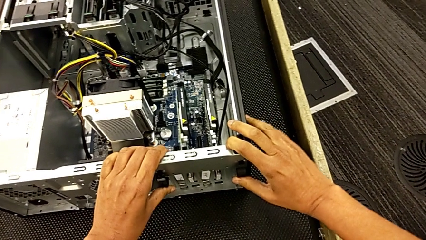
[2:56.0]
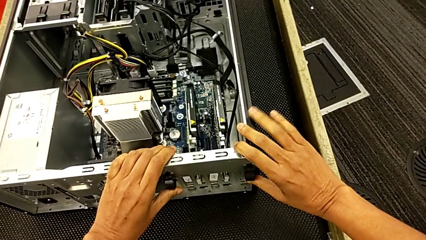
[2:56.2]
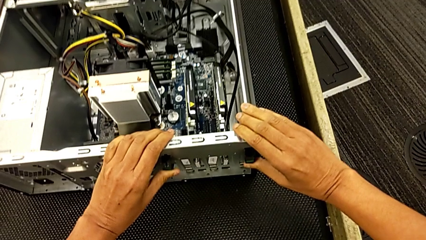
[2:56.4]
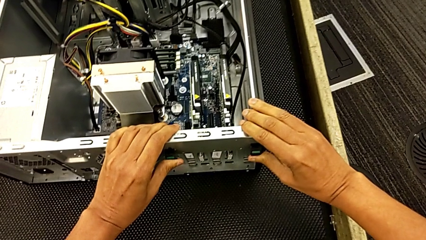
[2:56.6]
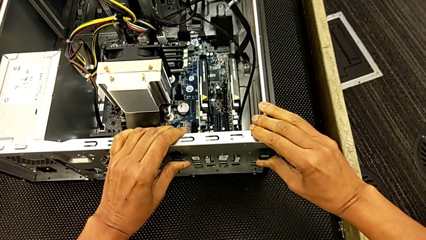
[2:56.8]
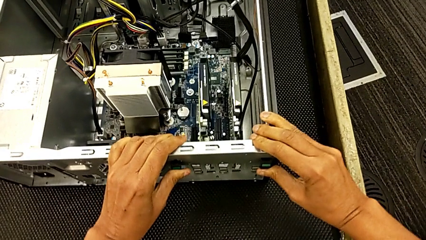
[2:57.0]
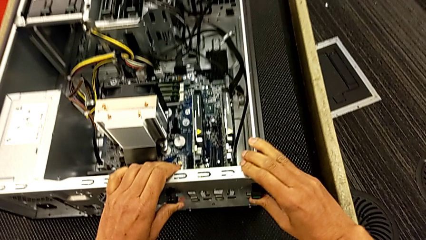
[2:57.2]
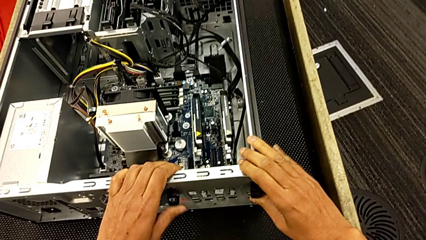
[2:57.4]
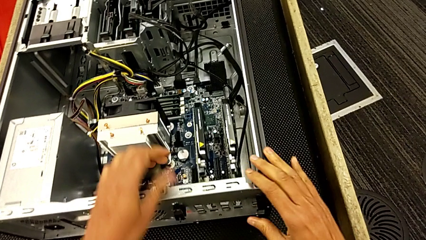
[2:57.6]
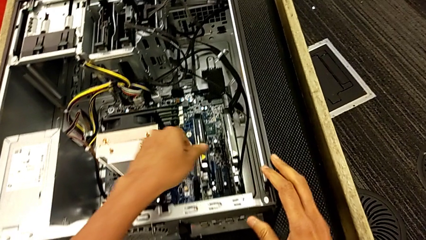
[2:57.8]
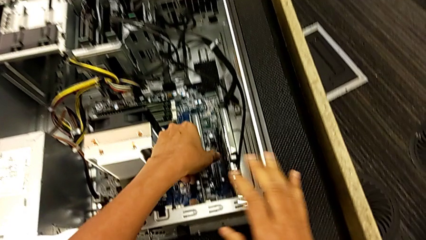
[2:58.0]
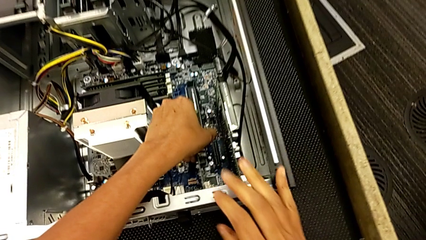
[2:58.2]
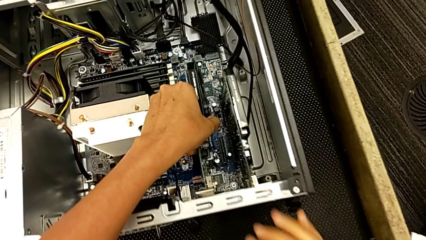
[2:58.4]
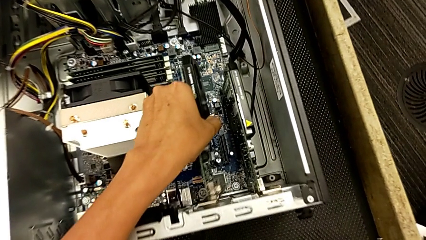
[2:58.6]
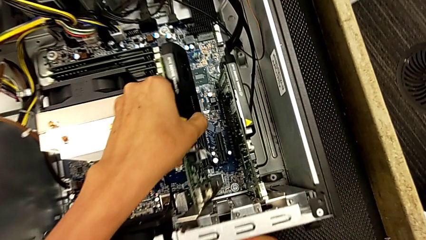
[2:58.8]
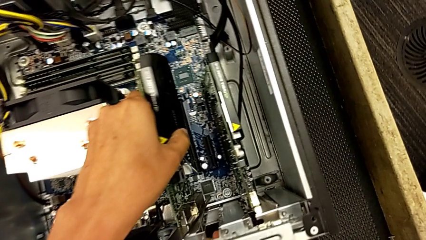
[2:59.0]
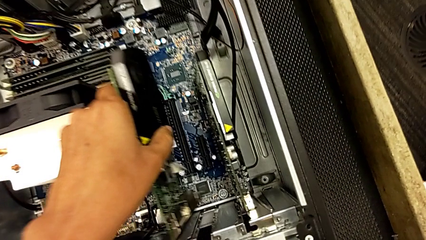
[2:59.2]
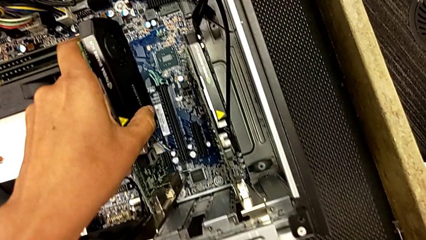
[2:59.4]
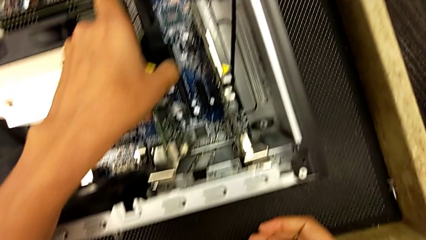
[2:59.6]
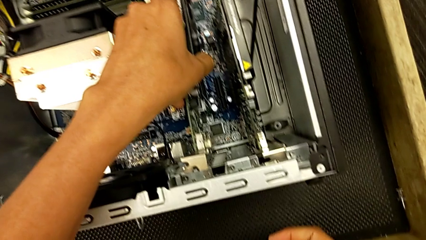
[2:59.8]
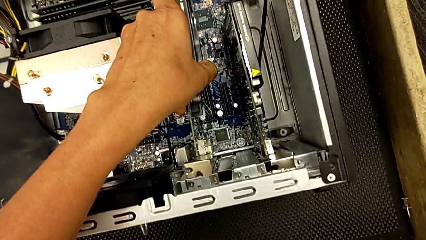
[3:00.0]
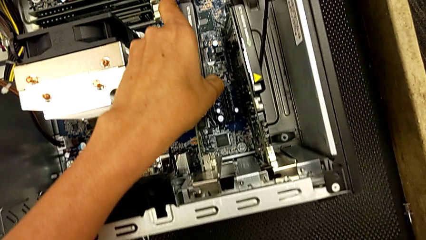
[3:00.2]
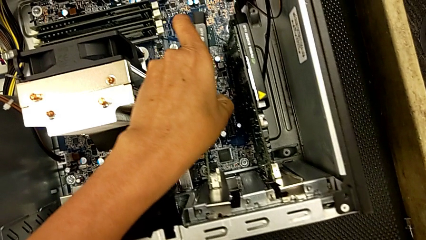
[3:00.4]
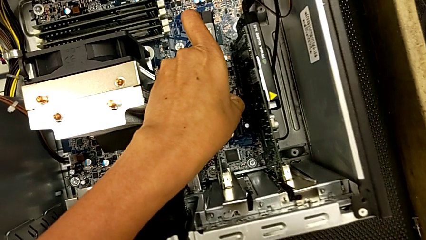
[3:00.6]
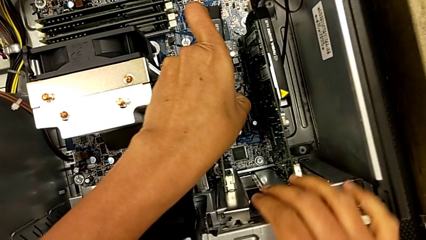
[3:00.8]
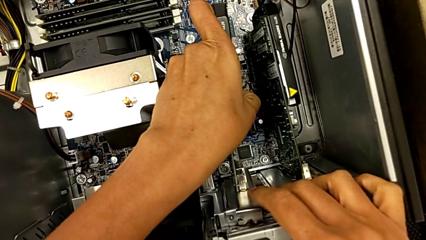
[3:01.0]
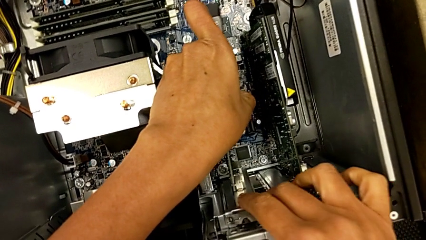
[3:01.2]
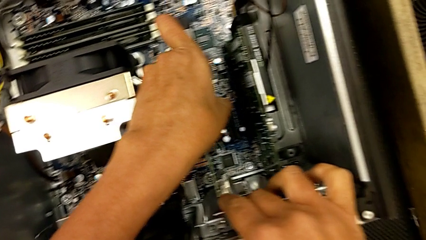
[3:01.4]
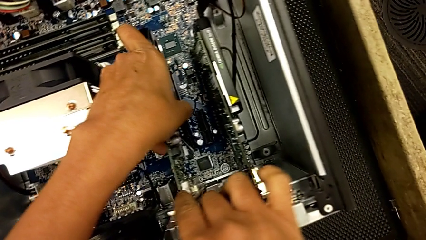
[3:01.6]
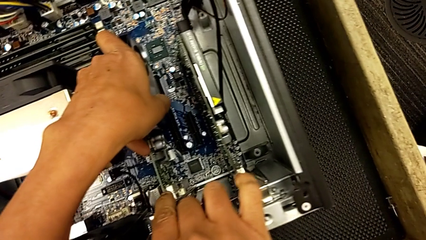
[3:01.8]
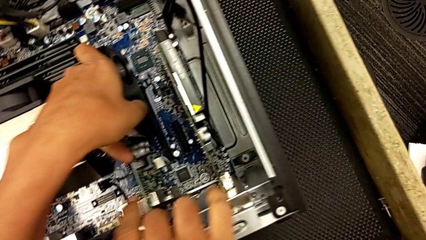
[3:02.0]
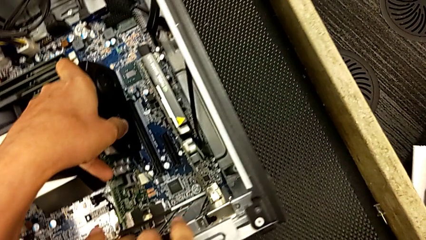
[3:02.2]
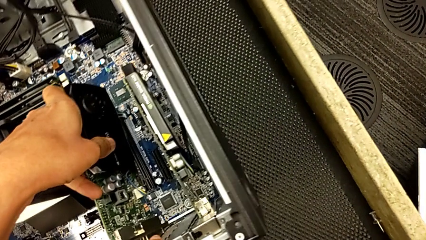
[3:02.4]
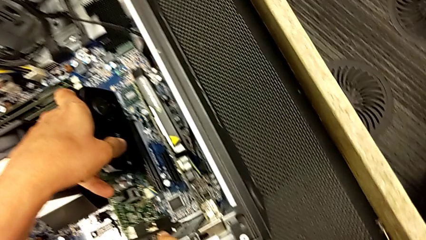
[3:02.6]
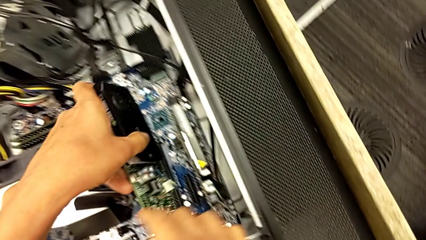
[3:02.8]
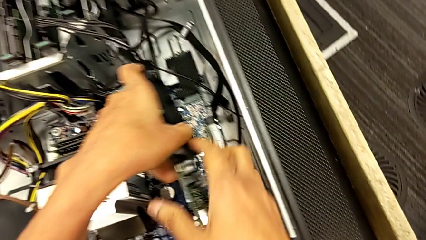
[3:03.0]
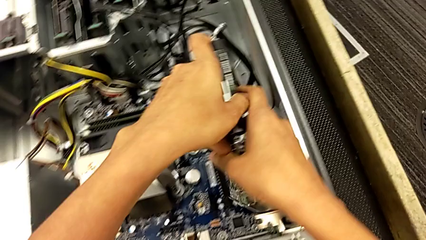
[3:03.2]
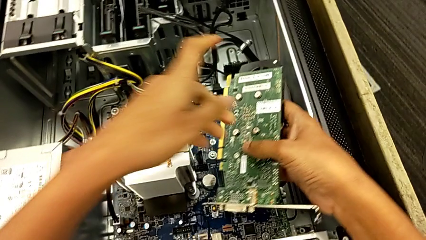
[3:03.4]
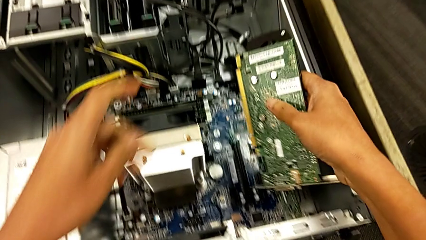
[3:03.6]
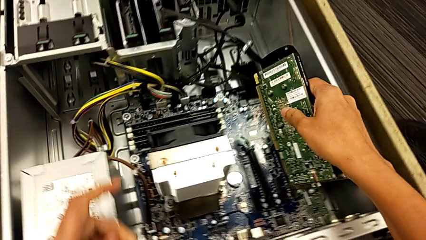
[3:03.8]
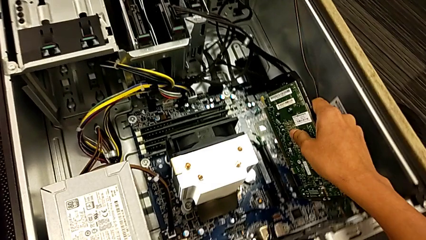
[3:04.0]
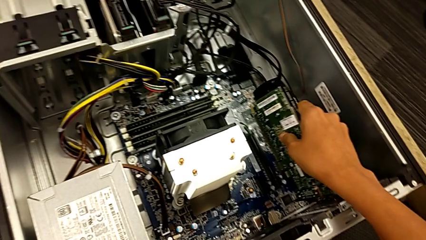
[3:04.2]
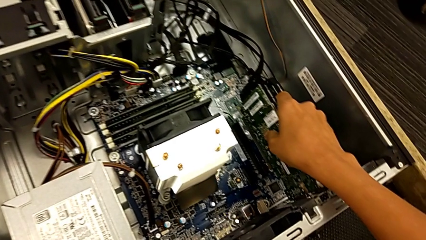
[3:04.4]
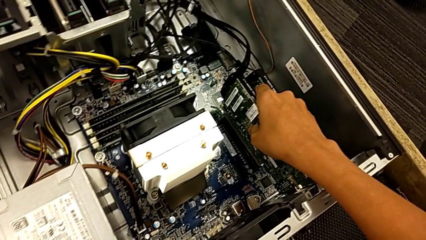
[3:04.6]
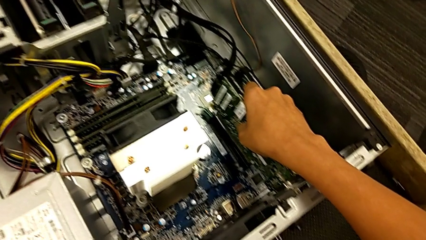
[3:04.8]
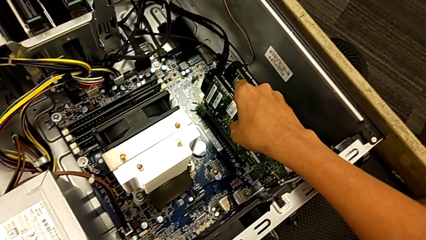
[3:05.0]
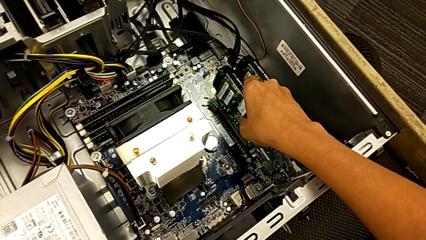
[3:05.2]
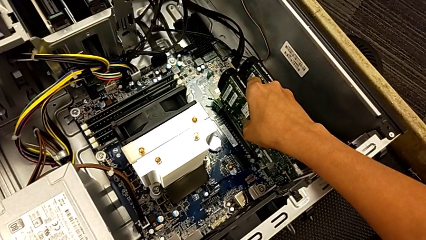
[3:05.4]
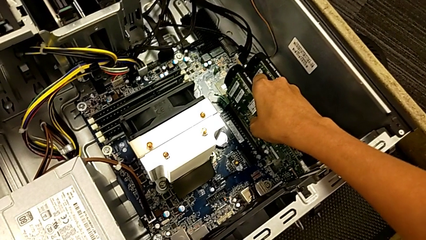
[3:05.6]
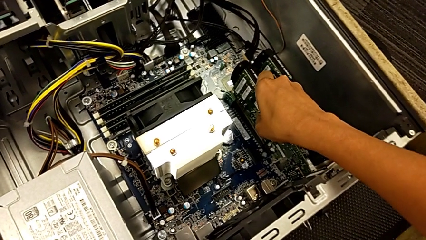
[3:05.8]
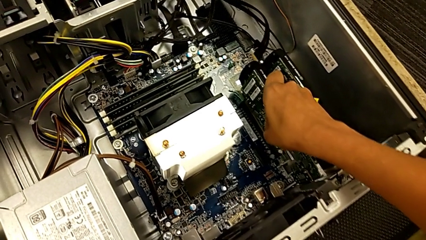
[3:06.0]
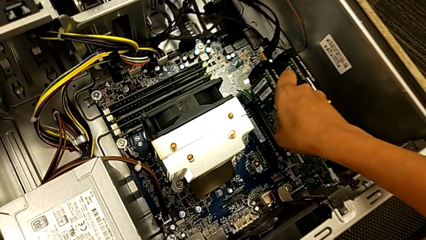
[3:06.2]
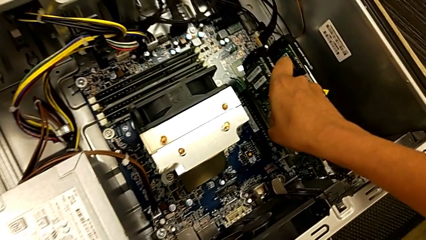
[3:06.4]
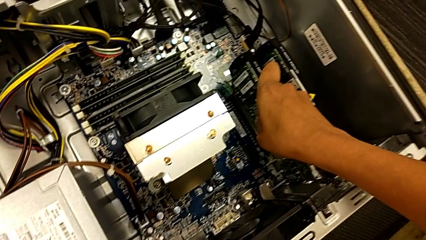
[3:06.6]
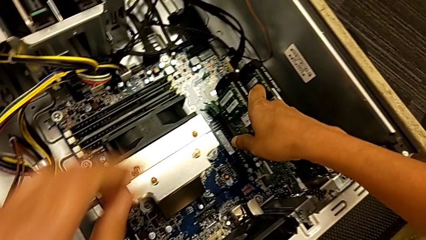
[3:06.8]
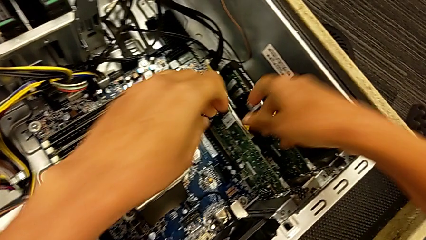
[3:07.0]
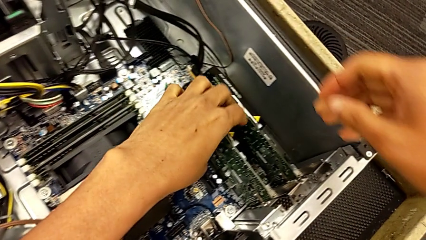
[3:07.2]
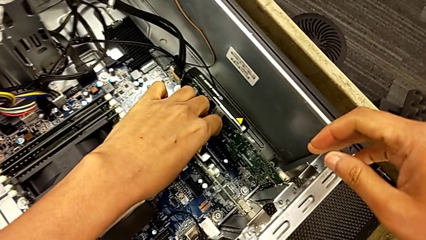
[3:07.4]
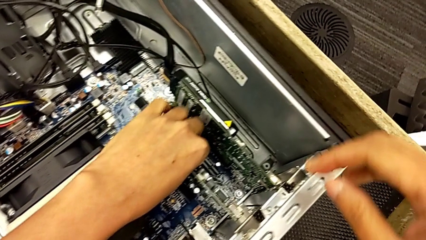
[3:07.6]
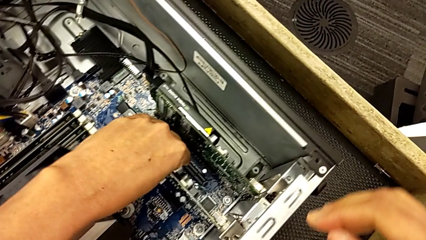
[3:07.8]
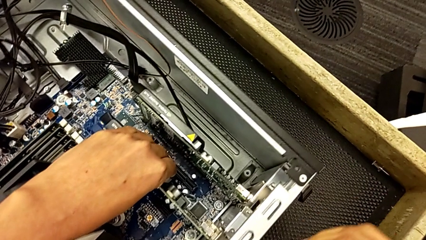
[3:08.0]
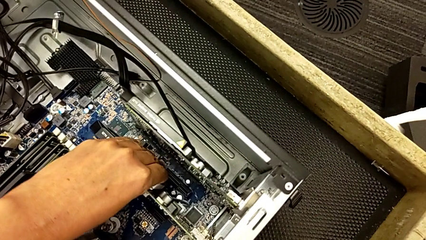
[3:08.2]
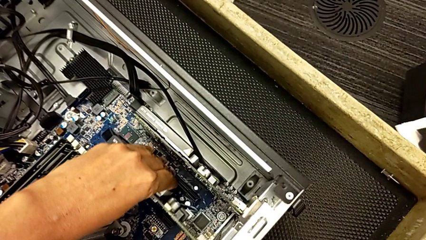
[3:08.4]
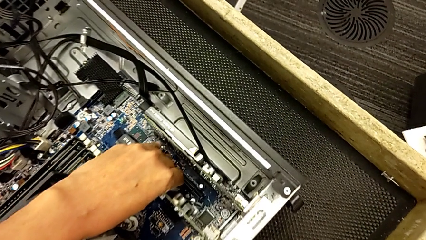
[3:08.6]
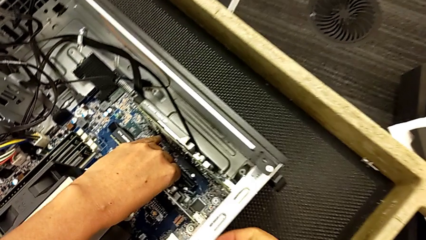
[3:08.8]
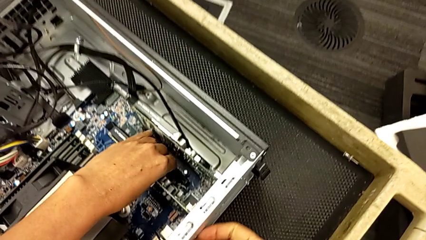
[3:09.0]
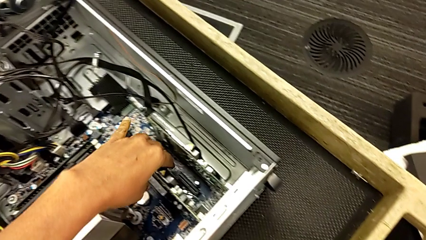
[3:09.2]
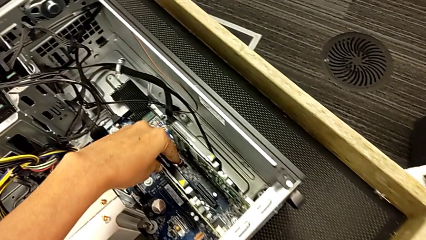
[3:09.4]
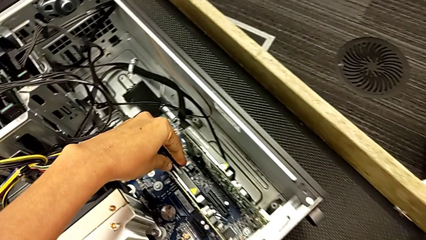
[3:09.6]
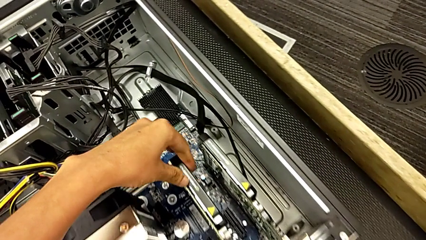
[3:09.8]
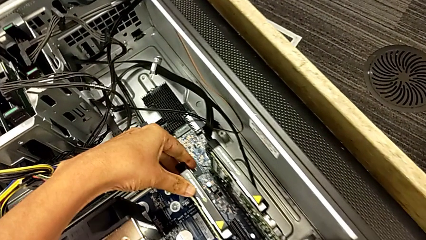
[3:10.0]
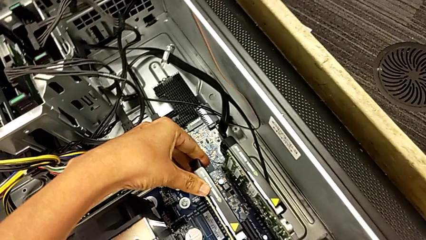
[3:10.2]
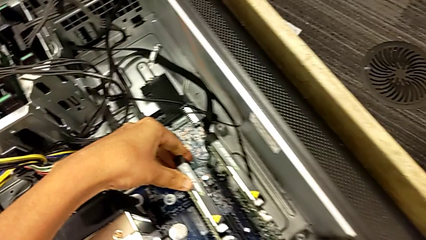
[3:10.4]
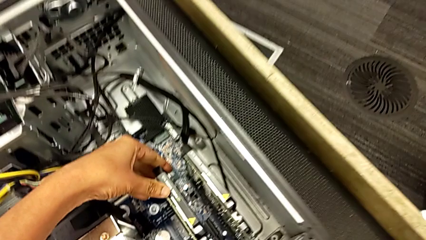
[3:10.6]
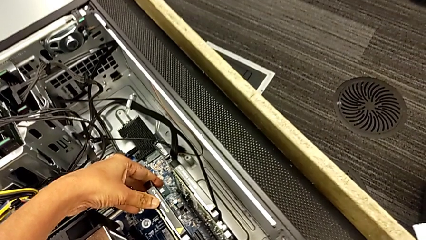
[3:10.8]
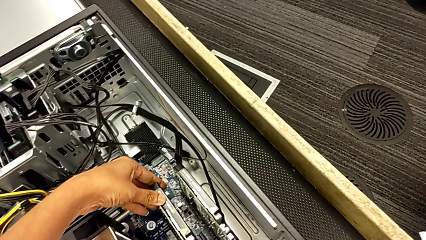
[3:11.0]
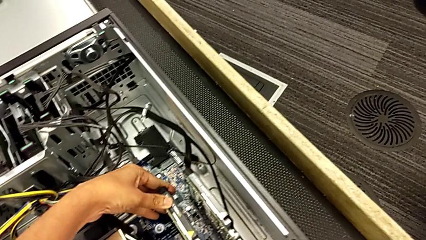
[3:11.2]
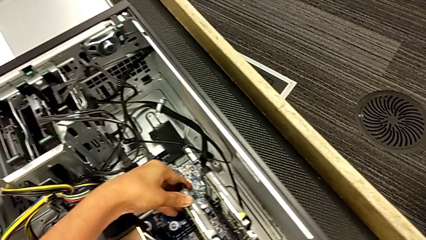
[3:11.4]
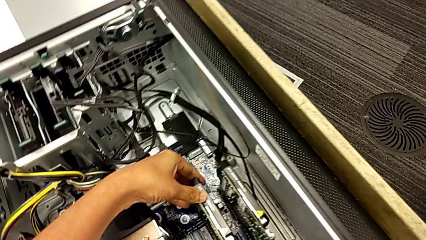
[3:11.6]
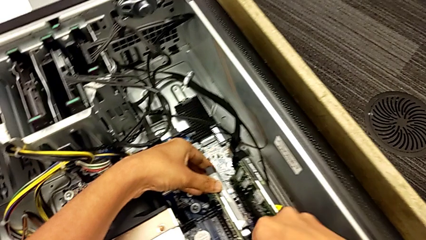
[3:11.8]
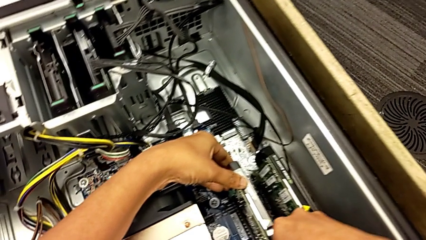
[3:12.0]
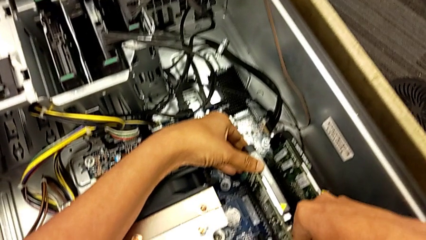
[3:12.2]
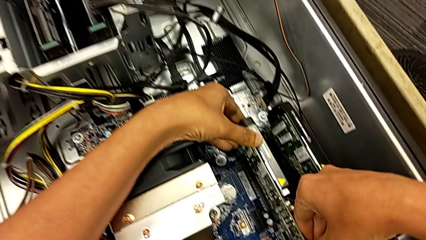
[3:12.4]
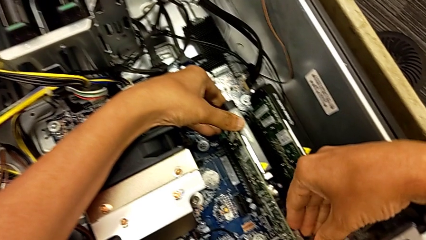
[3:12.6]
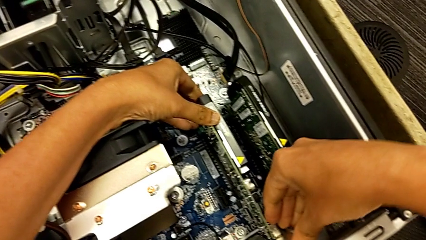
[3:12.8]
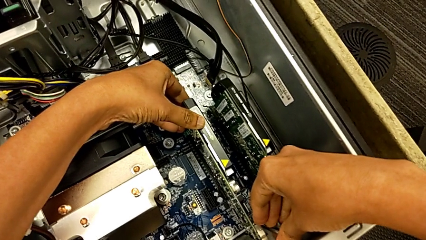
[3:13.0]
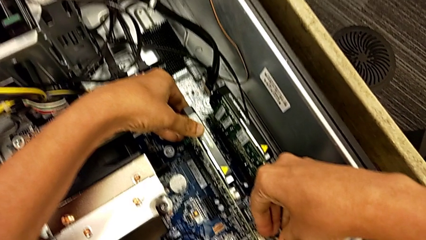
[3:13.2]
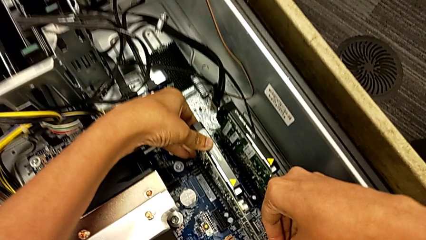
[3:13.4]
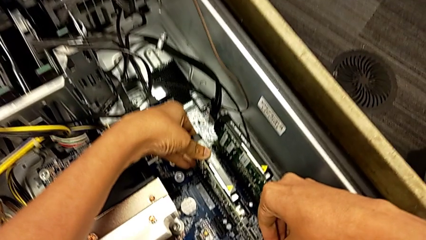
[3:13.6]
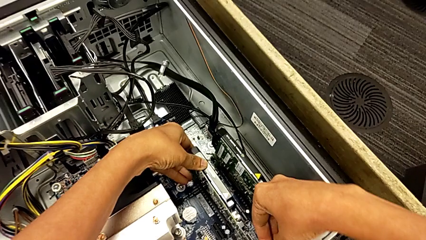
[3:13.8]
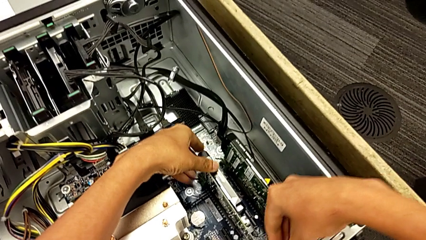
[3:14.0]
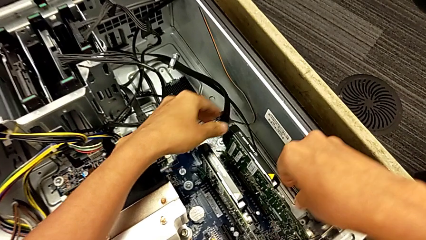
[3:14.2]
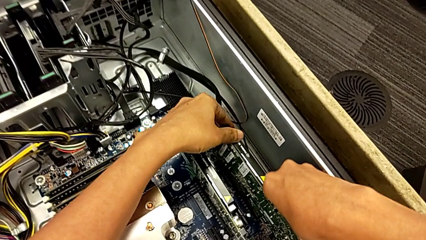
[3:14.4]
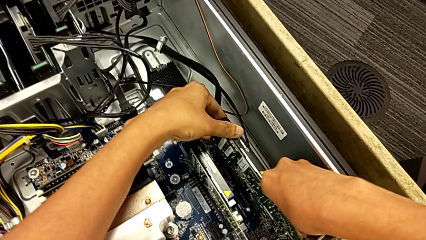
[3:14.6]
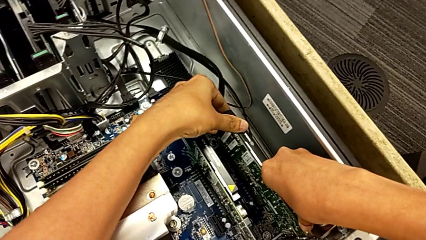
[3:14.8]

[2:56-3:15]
The camera wearer is locking their graphic cards. They push the computer tab, grab the second graphic card, withdraw it, align it, lift it, insert it and push the graphic card.
